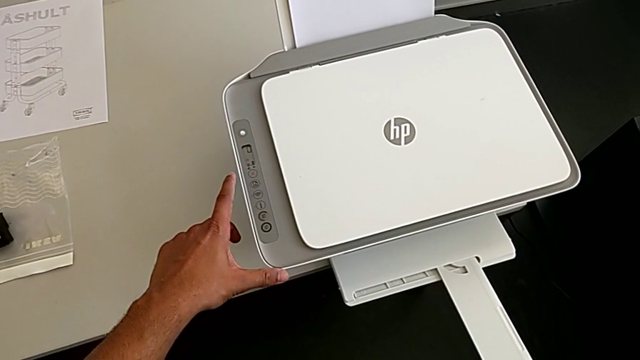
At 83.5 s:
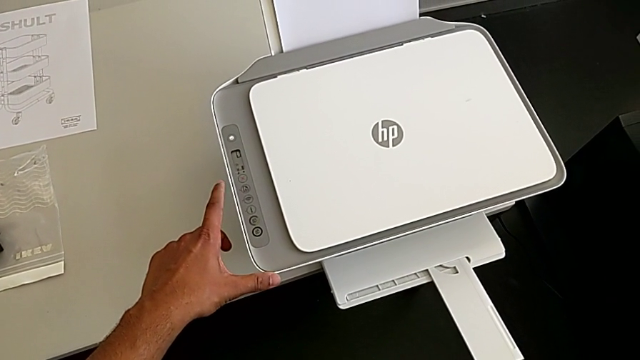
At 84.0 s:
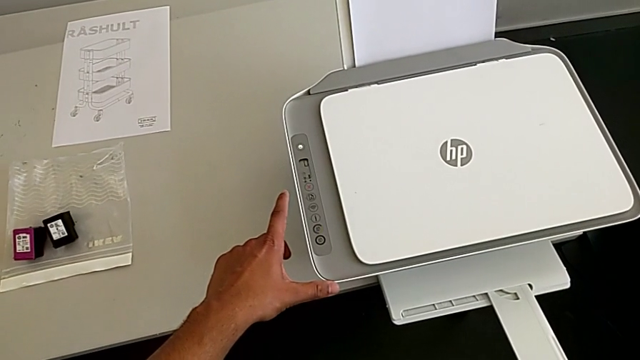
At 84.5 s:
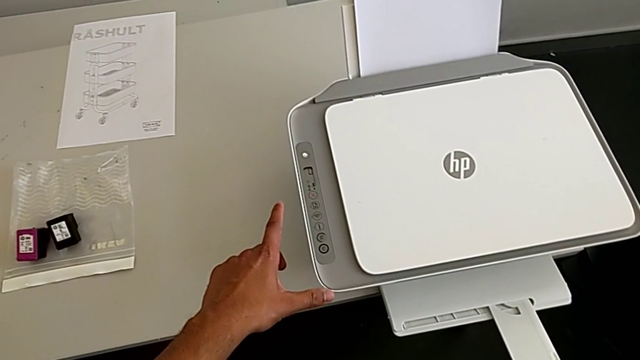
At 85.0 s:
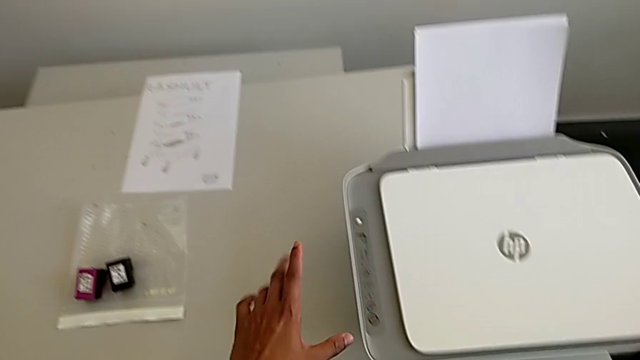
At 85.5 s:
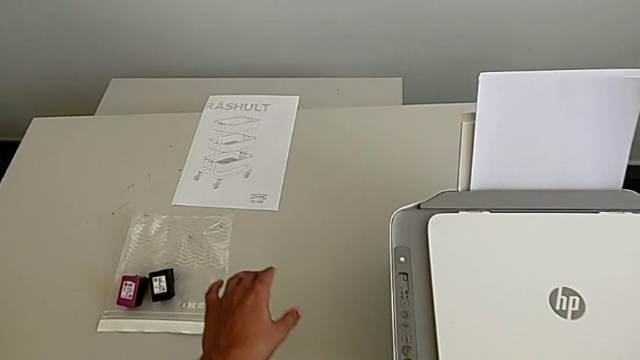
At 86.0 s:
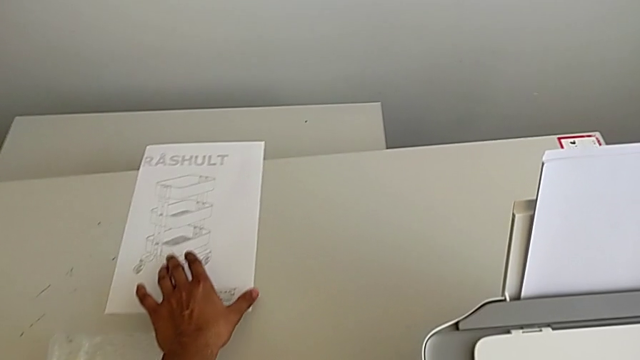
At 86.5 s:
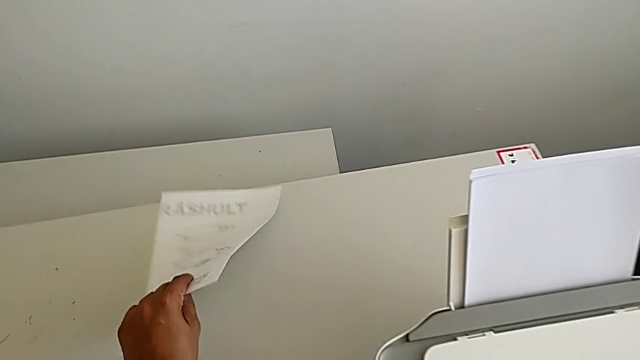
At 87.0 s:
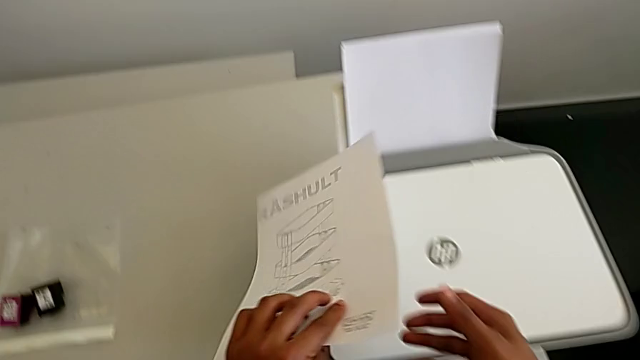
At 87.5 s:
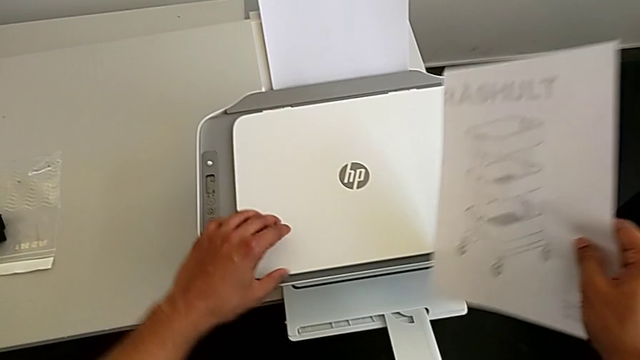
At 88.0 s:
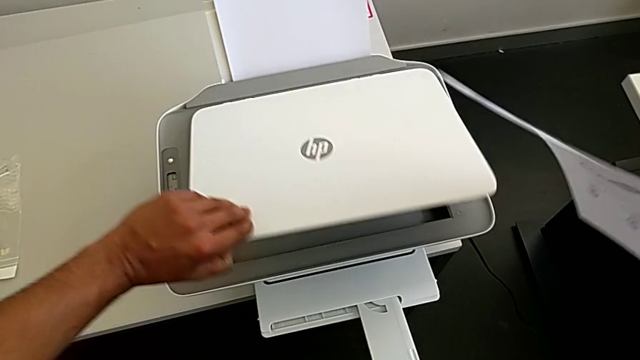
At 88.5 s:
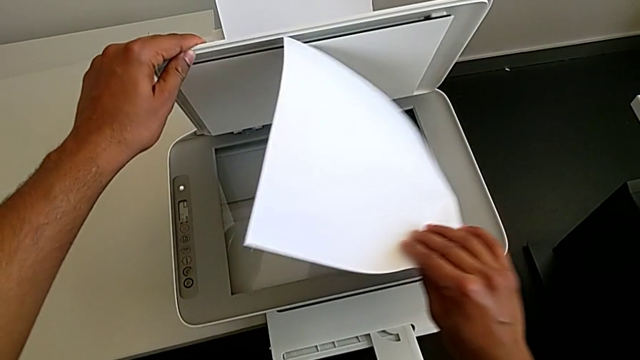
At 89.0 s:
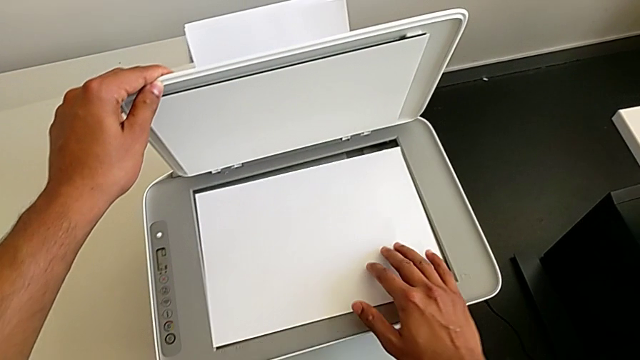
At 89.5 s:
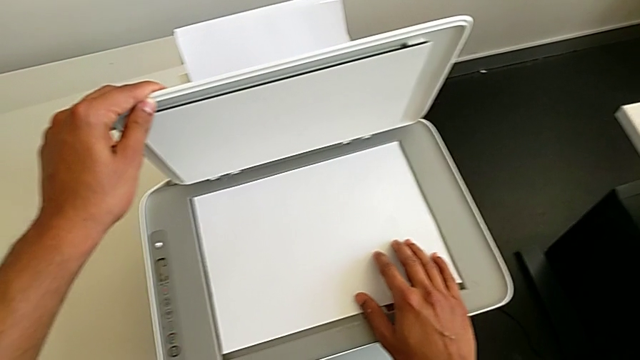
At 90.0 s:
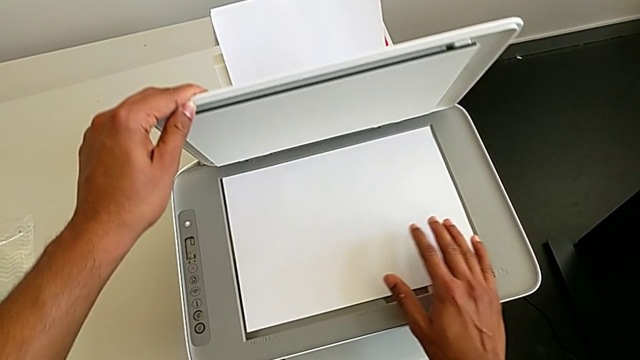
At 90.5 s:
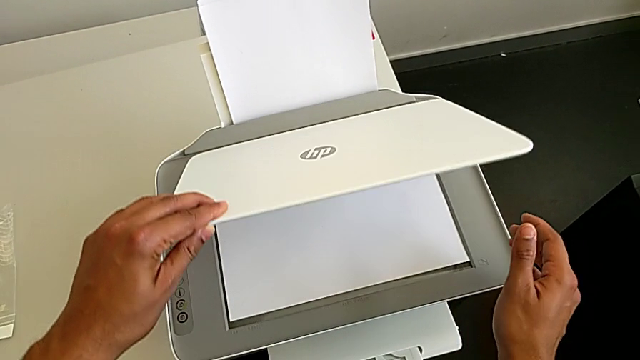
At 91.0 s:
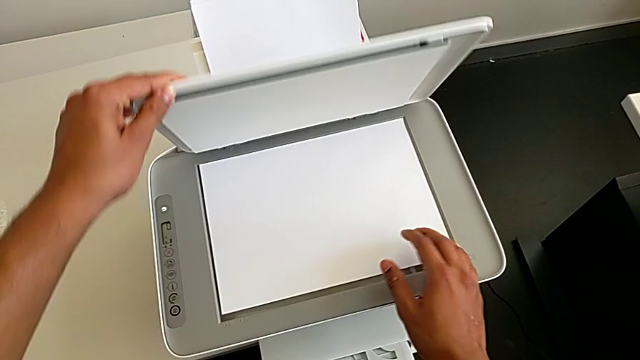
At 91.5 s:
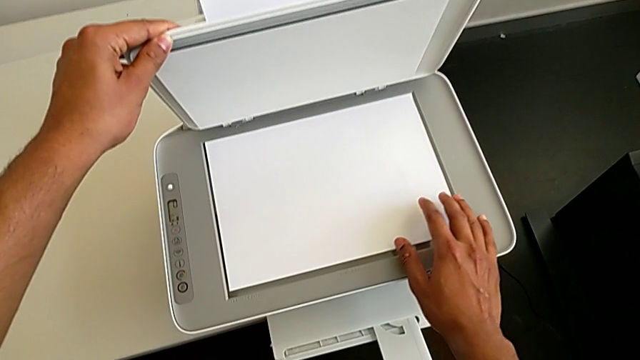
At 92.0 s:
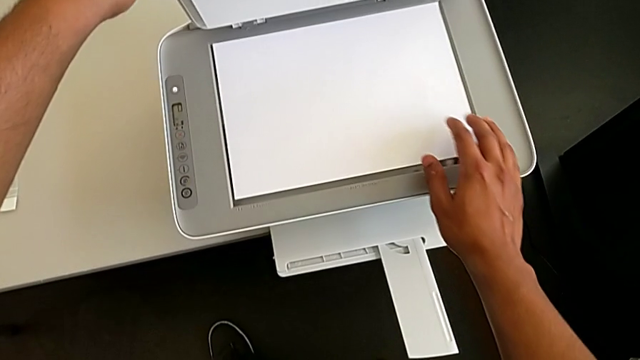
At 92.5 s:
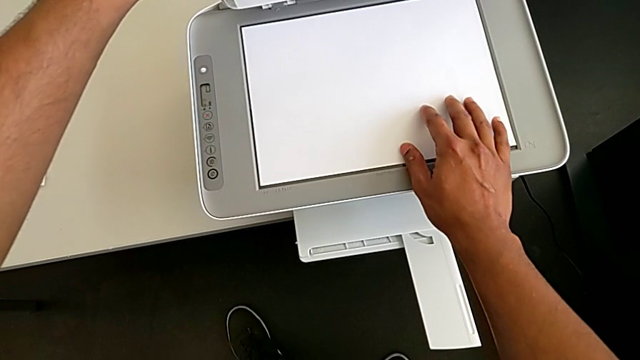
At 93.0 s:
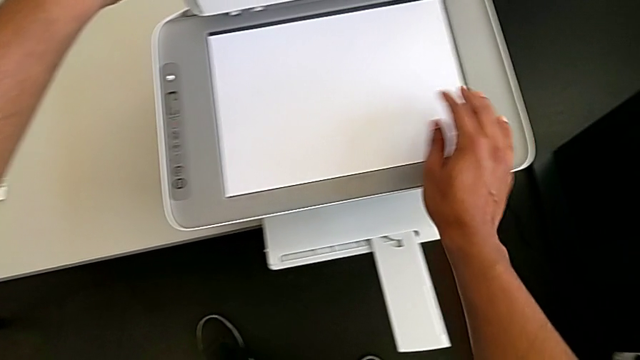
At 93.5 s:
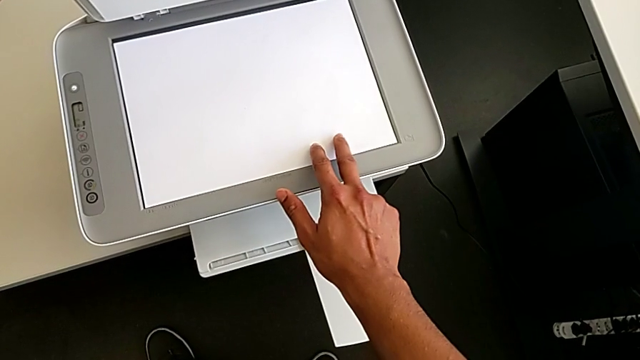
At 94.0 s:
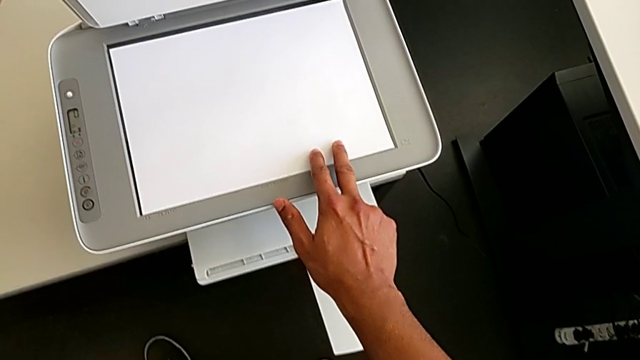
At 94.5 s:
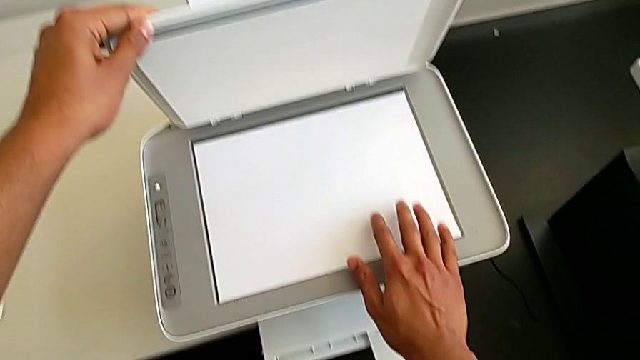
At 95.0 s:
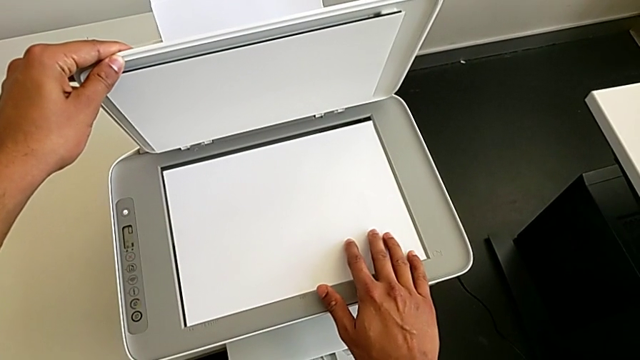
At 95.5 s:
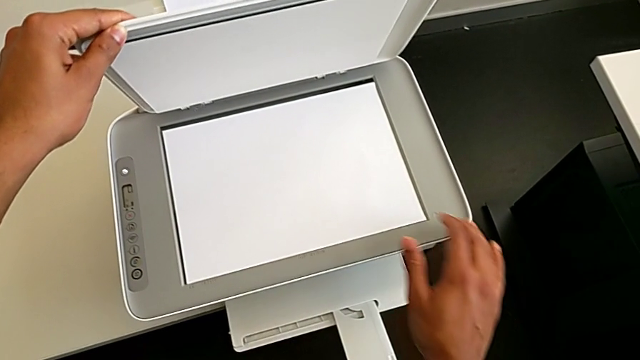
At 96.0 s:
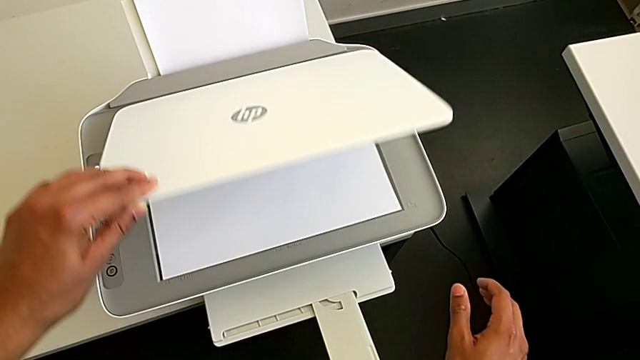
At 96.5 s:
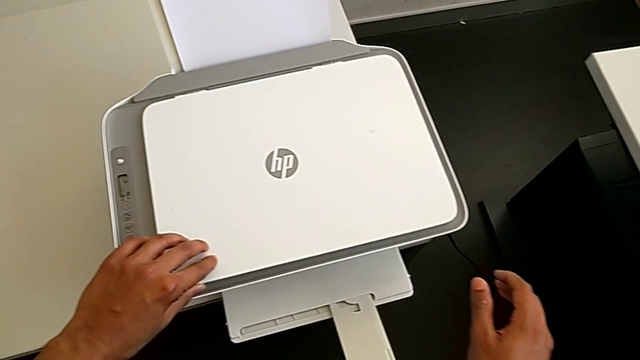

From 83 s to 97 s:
The camera wearer is placing the paper on the copier. They grab the paper stack, open the copy gate, touch the paper tray, align the paper stack and begin to close the copy gate.

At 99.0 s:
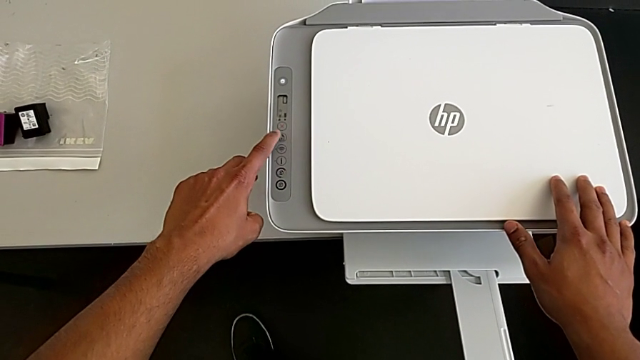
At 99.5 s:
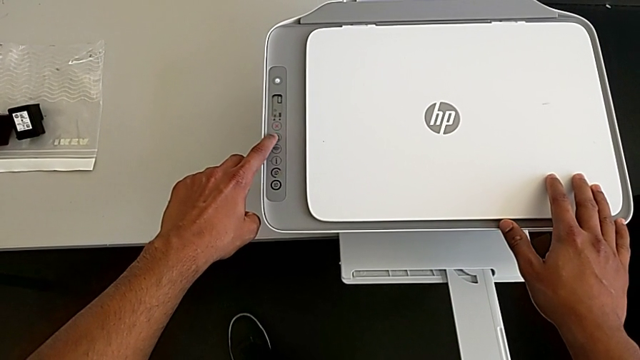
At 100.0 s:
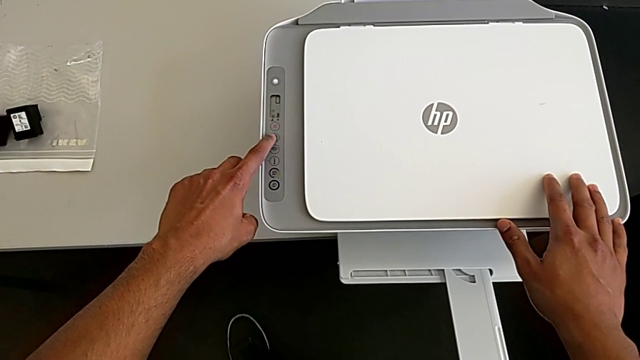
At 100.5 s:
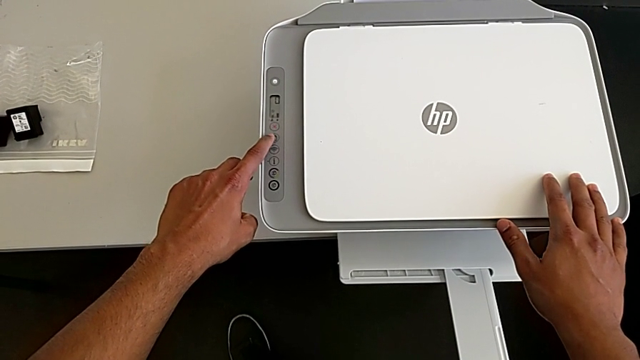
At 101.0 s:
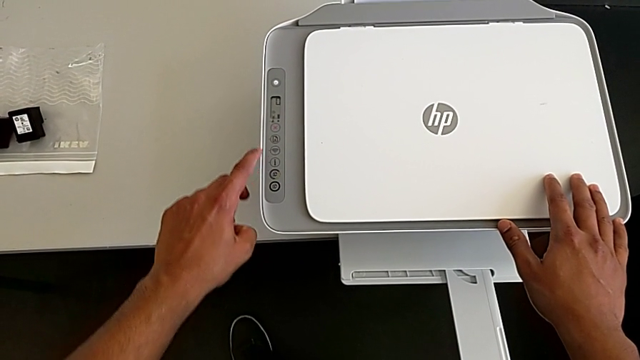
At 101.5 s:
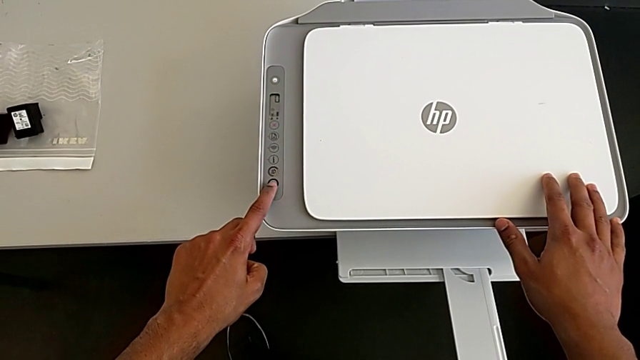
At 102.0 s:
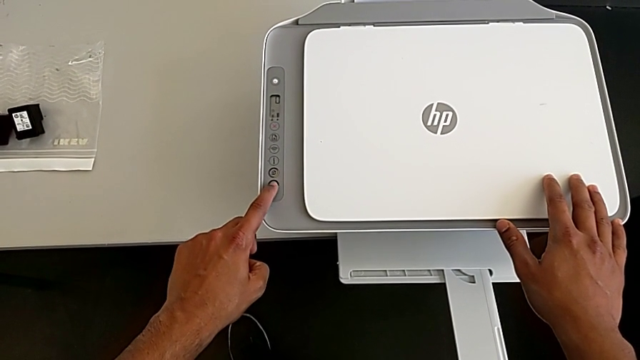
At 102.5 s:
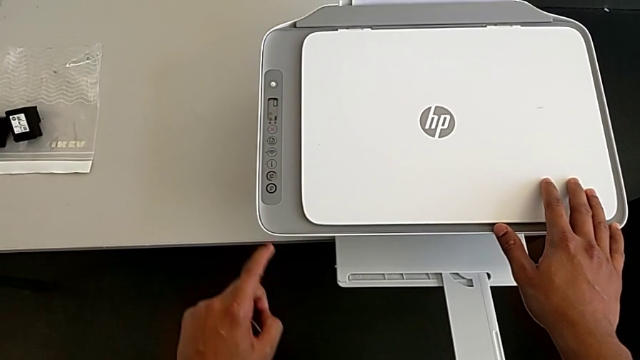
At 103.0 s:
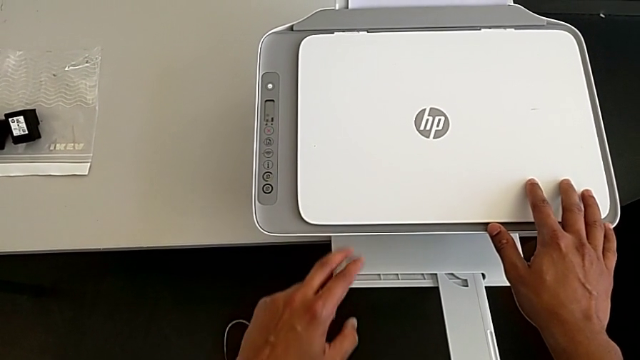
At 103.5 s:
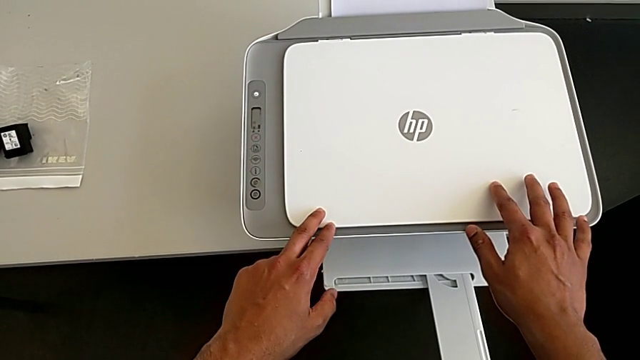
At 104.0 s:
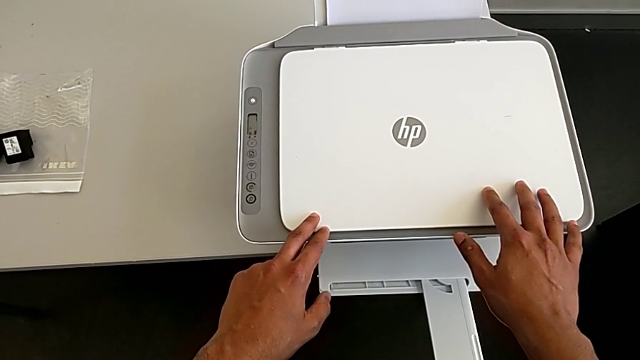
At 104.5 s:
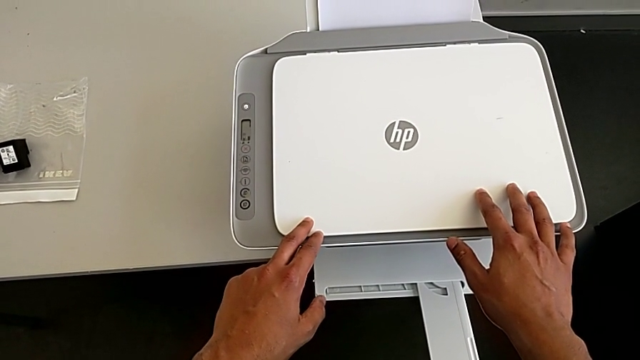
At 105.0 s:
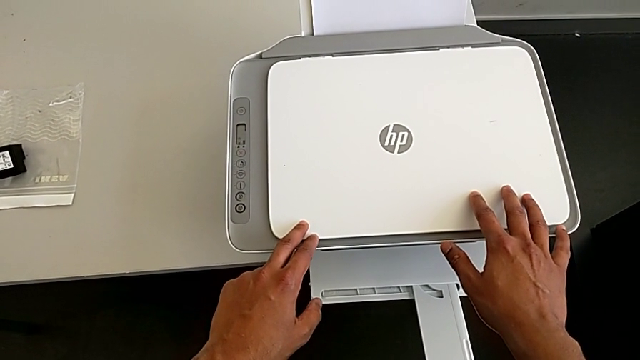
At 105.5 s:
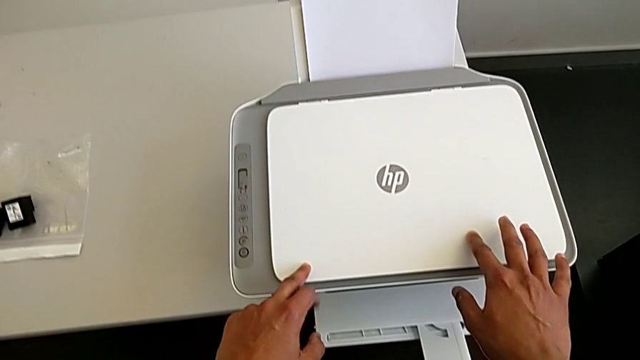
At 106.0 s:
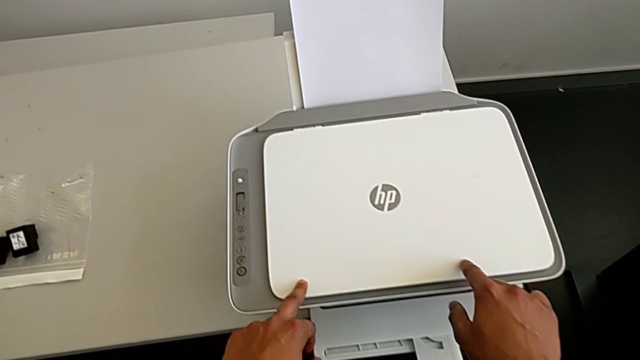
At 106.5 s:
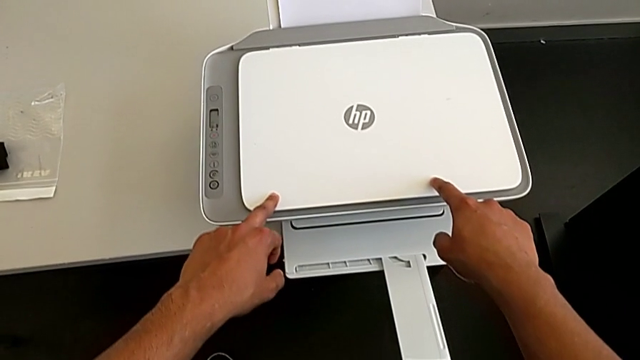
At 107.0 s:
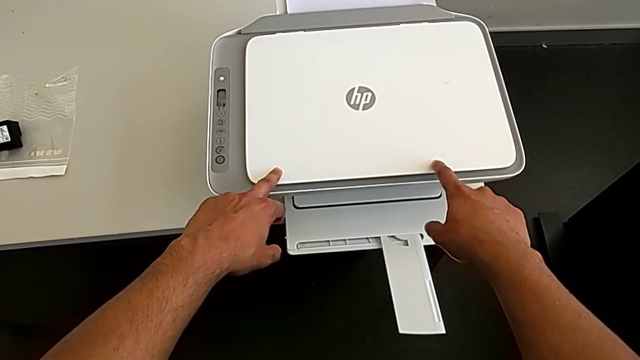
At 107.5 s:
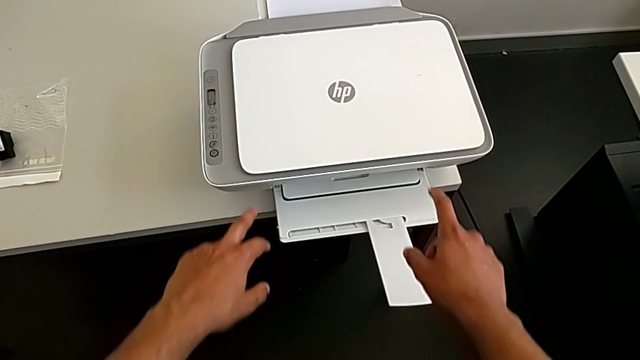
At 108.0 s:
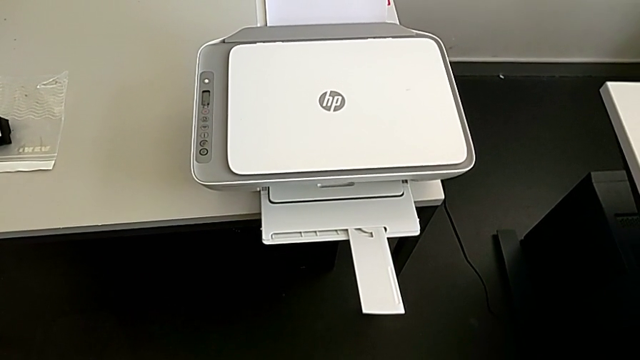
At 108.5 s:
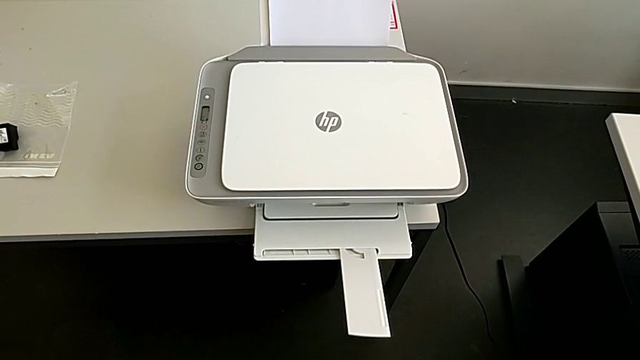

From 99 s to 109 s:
The camera wearer is making a copy on the printer. They keep pushing the button and hold the printer.
